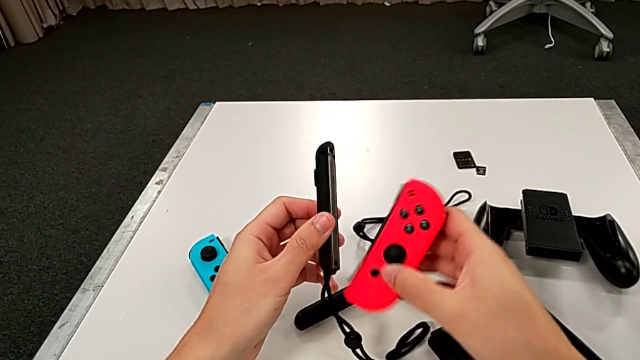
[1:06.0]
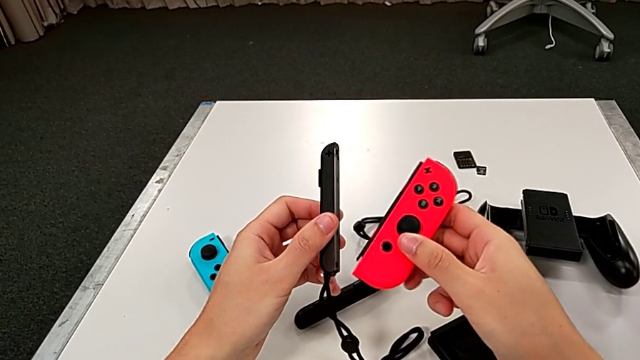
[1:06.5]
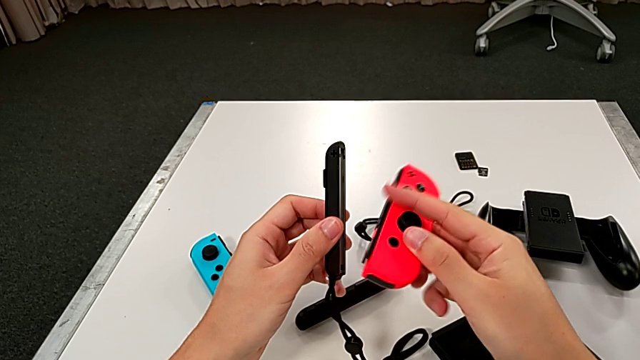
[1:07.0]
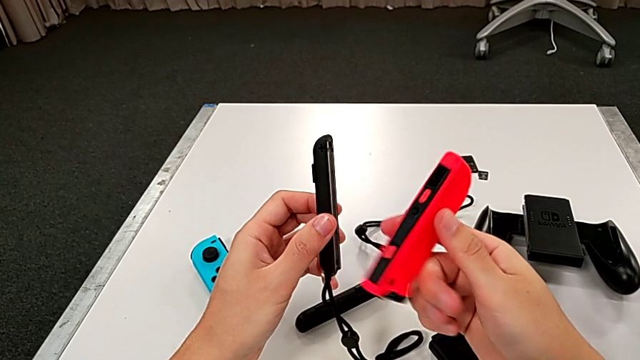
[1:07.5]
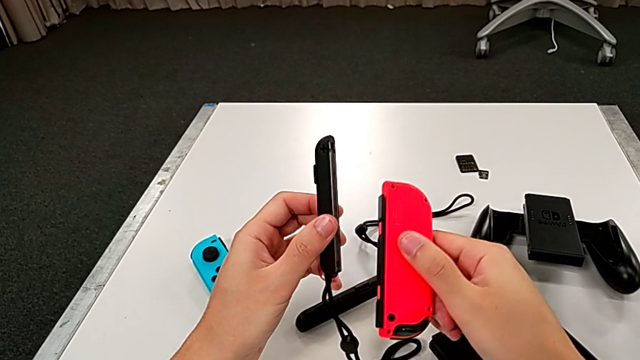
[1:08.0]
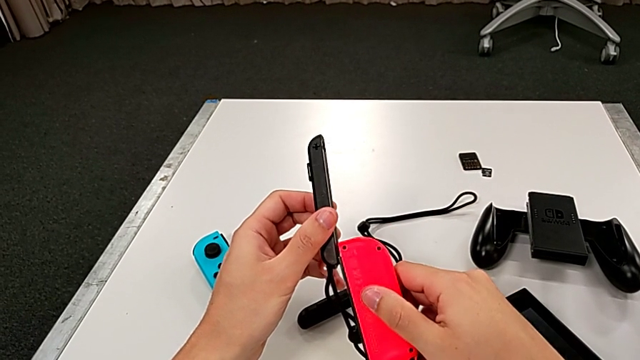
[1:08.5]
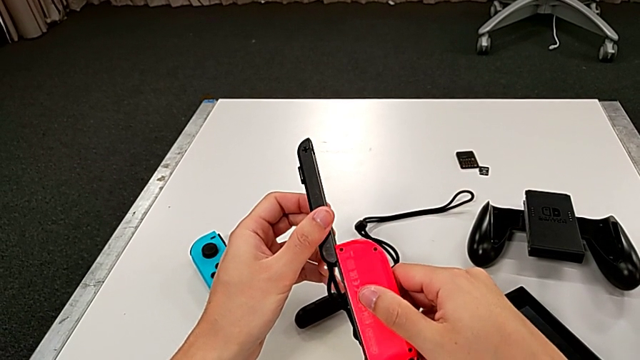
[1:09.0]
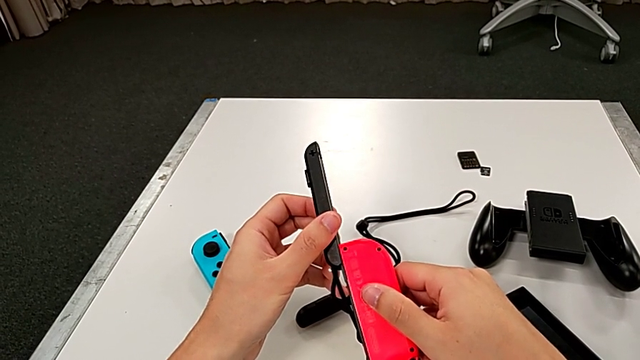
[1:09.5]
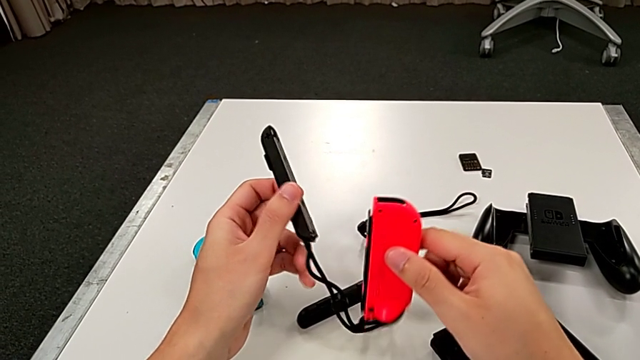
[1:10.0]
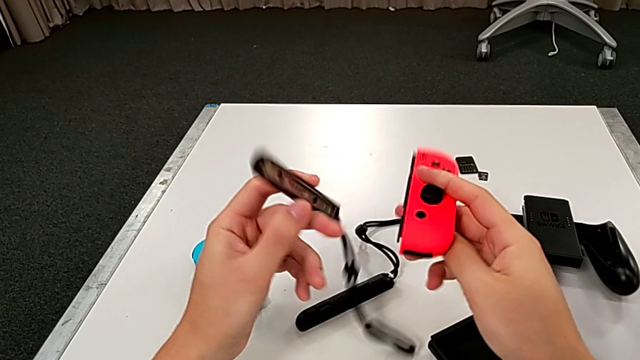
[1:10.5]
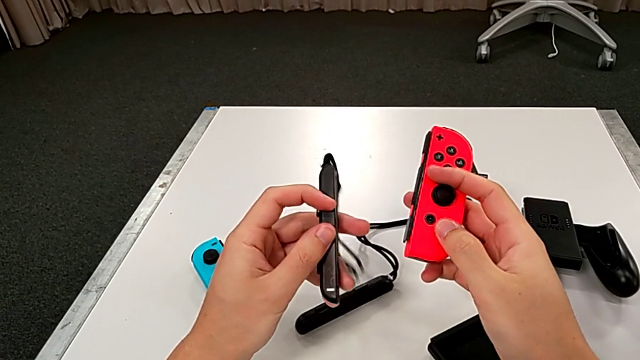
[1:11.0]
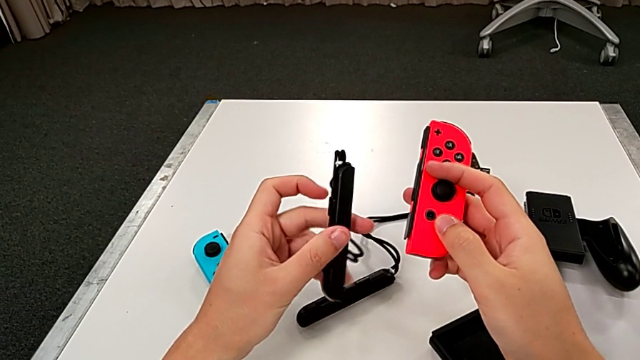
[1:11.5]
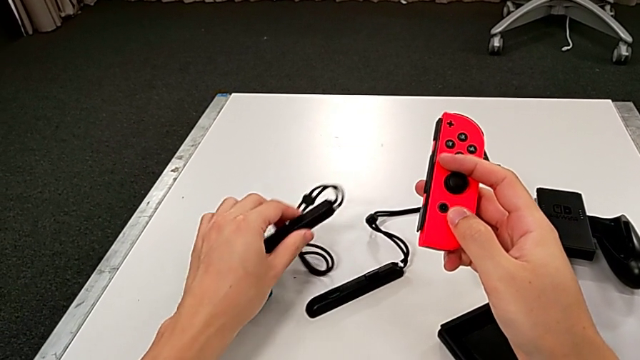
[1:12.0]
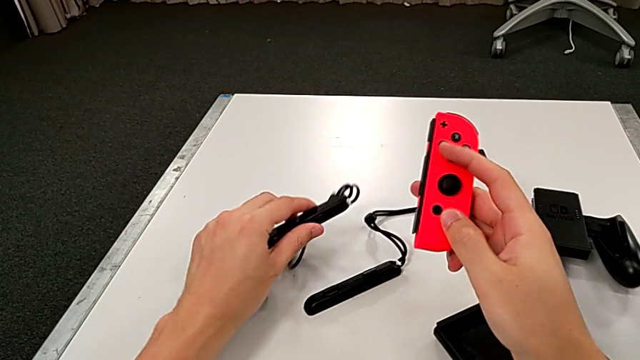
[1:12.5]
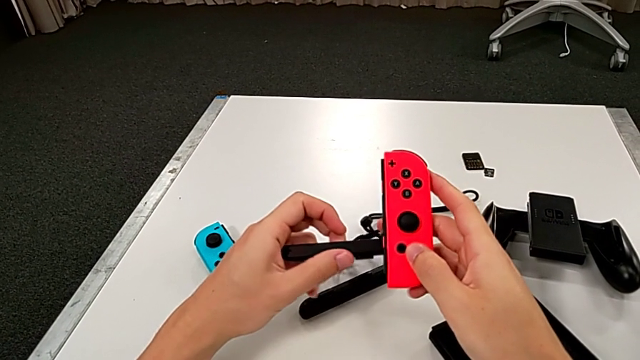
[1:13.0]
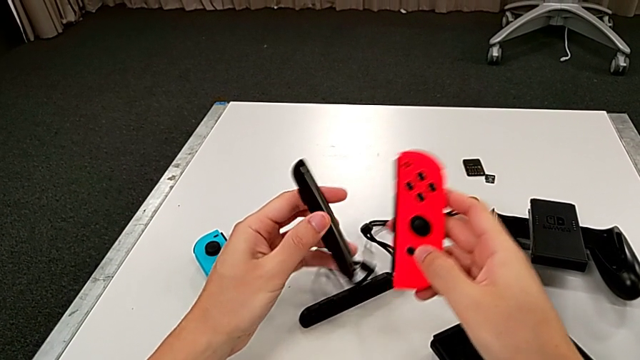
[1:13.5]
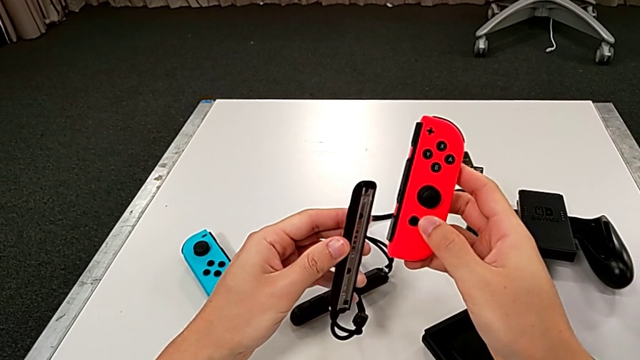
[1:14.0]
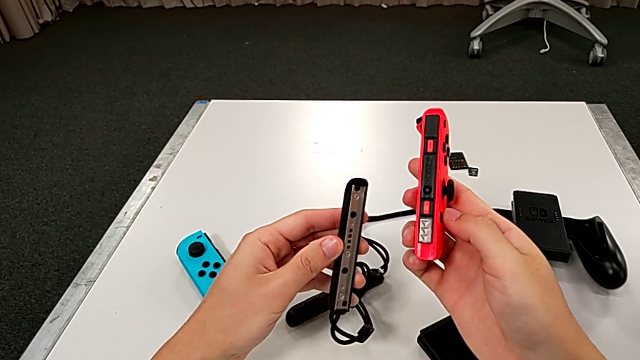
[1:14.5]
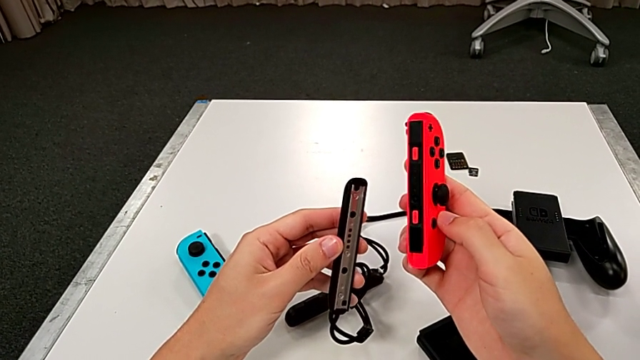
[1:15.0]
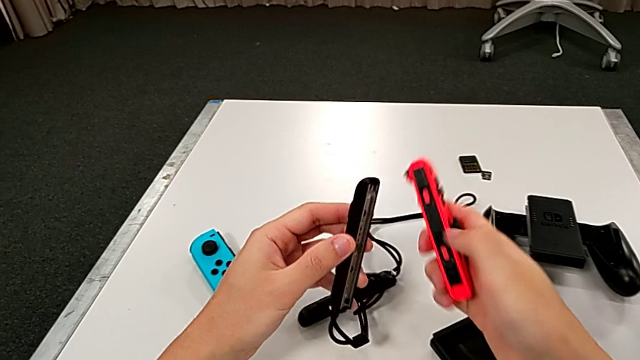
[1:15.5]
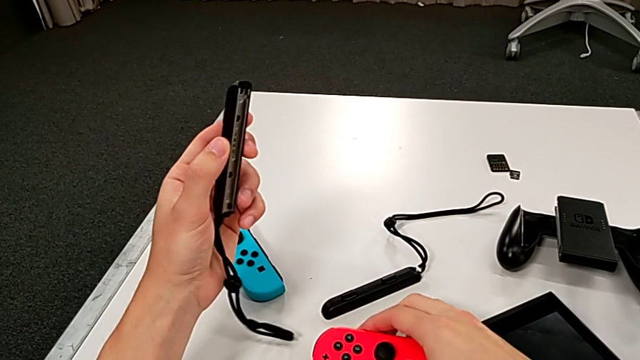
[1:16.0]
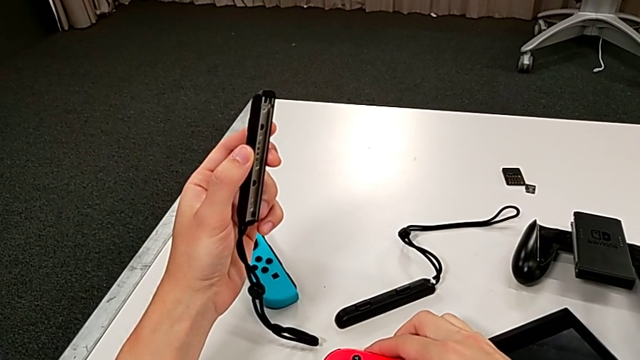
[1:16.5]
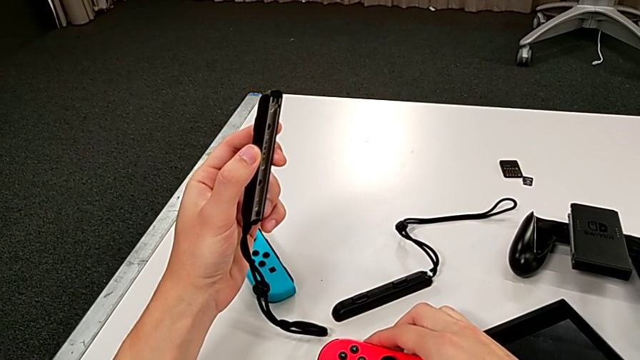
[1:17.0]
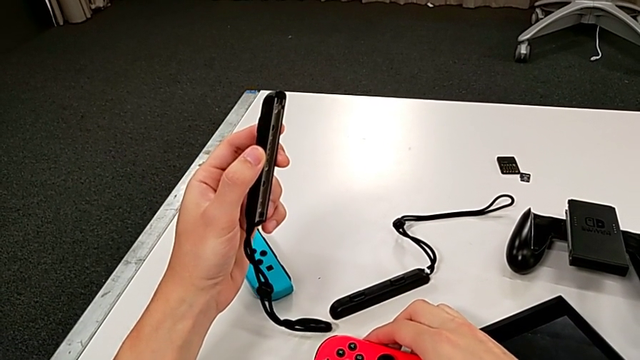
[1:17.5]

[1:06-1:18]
The camera wearer is assembling the red Joy-Con controller and the Joy-Con strap. They rotate the red Joy-Con controller, rotate the second Joy-Con strap, place it, rotate it, inspect the red Joy-Con controller and lift the second Joy-Con strap.

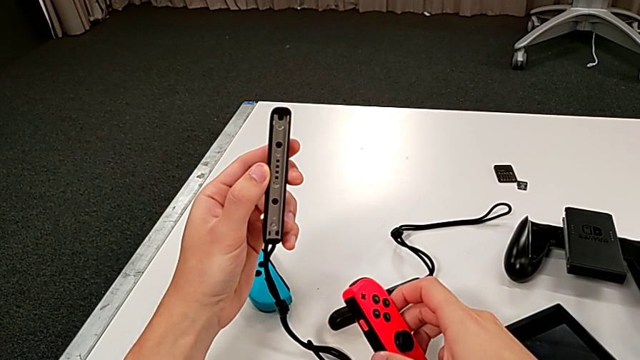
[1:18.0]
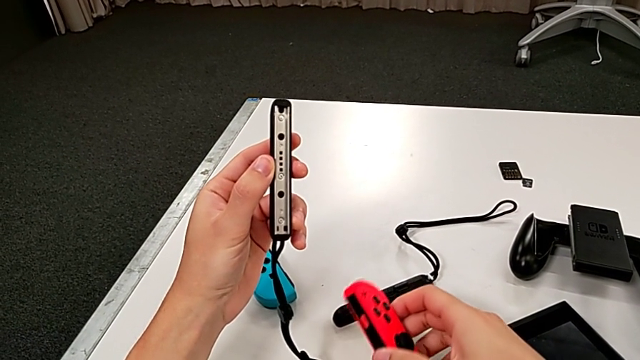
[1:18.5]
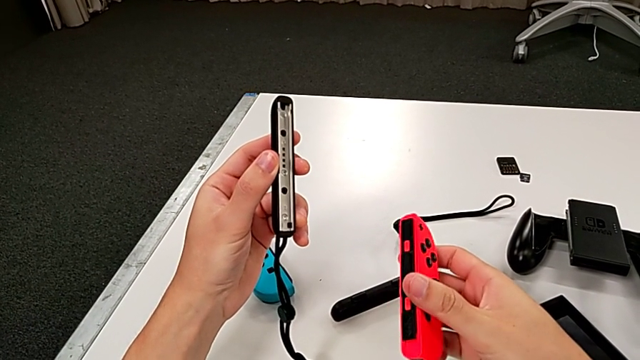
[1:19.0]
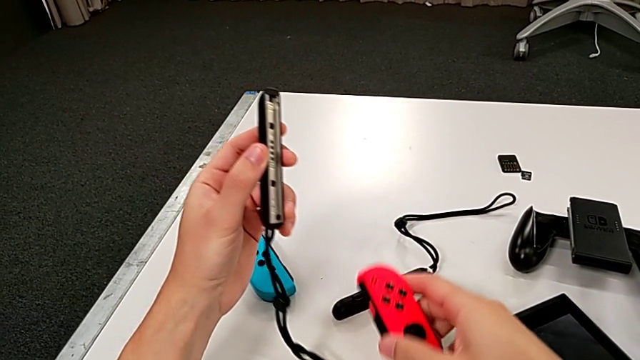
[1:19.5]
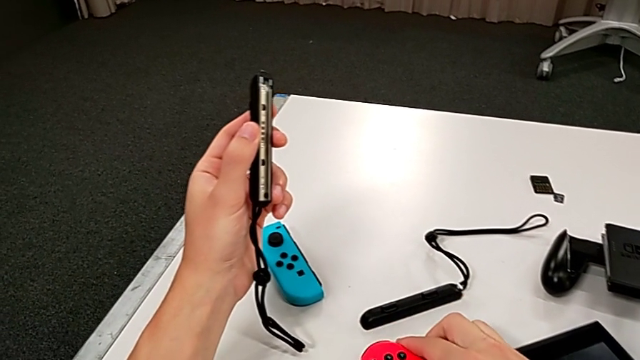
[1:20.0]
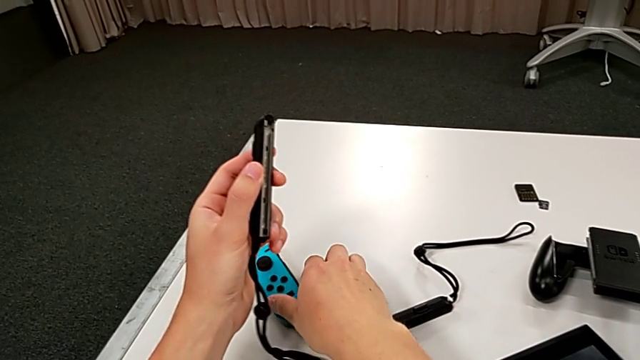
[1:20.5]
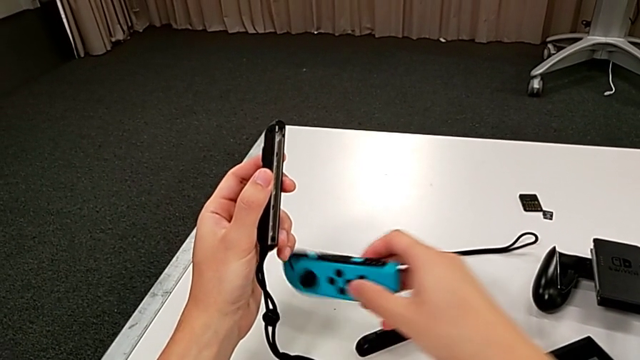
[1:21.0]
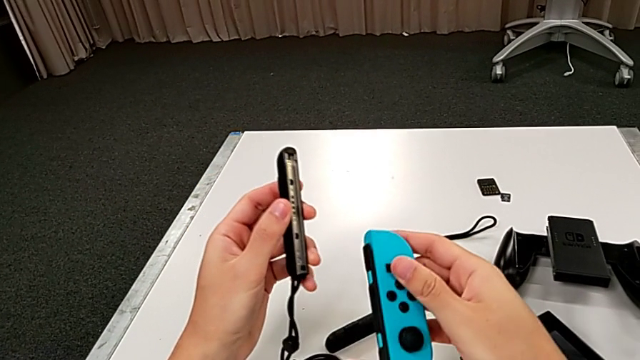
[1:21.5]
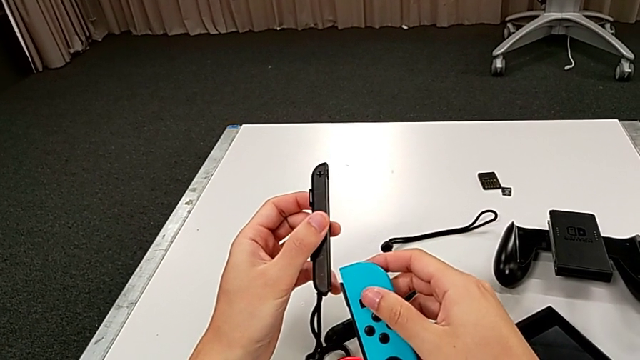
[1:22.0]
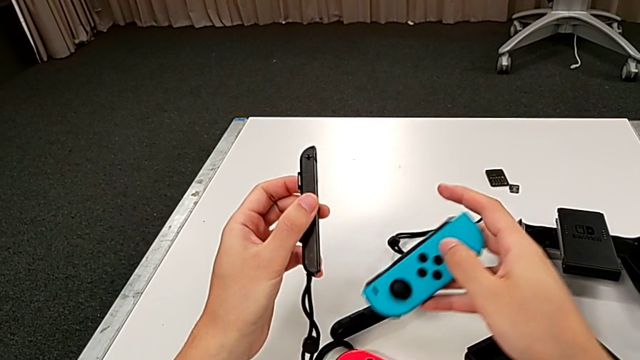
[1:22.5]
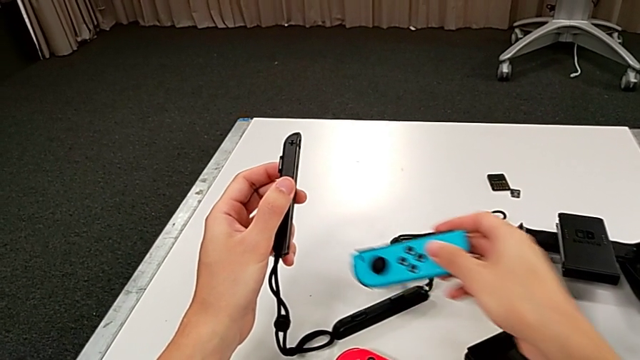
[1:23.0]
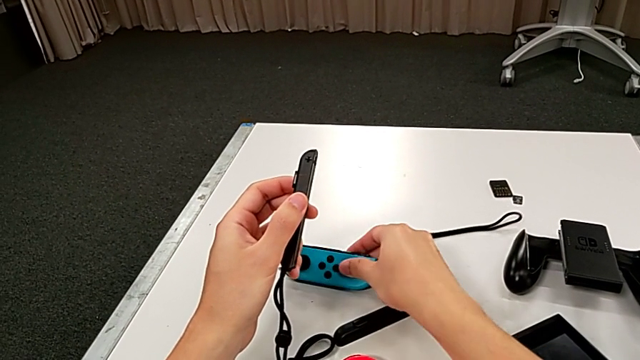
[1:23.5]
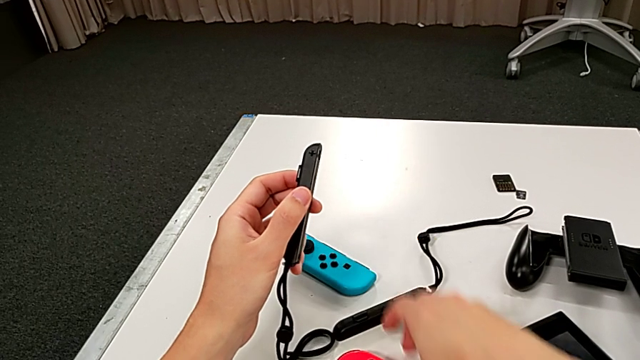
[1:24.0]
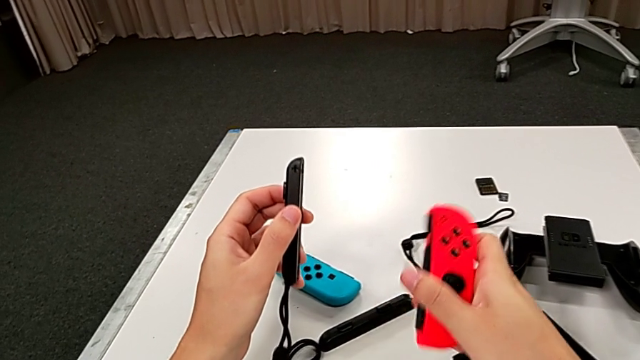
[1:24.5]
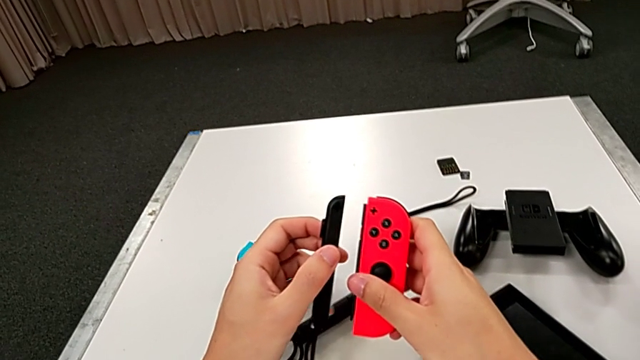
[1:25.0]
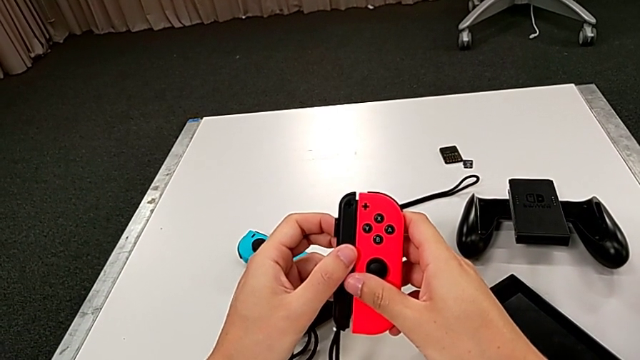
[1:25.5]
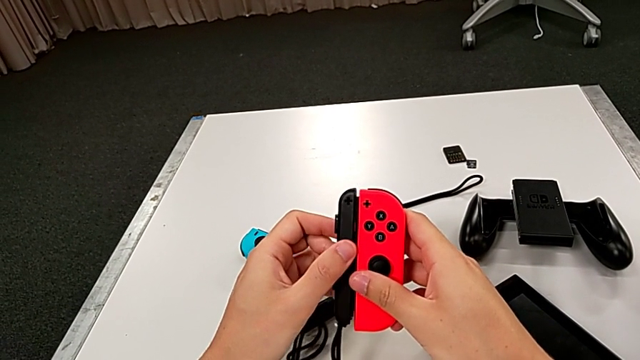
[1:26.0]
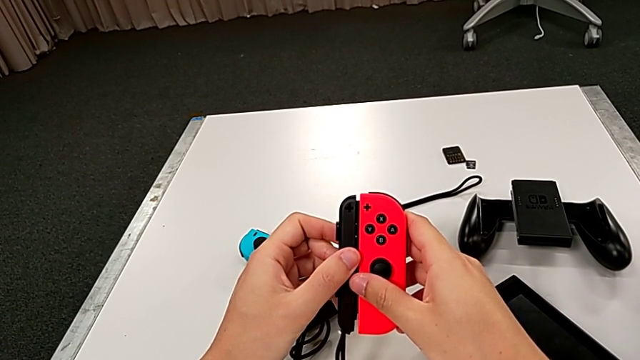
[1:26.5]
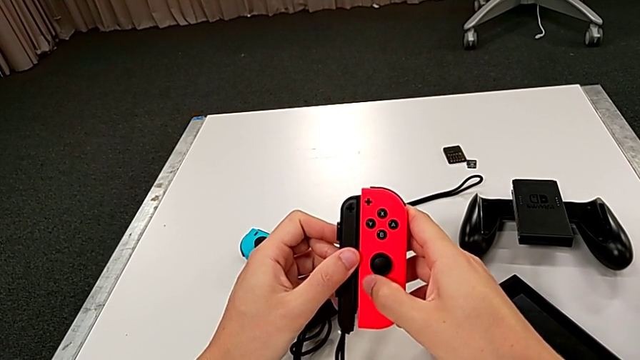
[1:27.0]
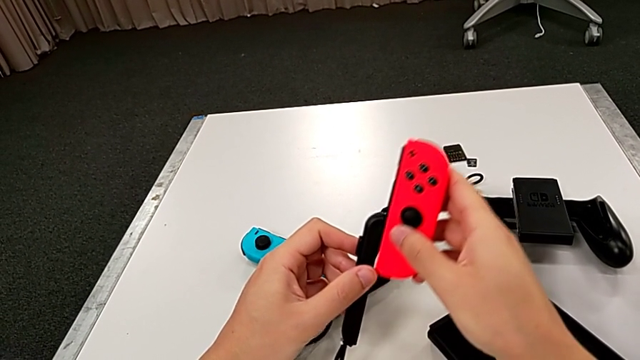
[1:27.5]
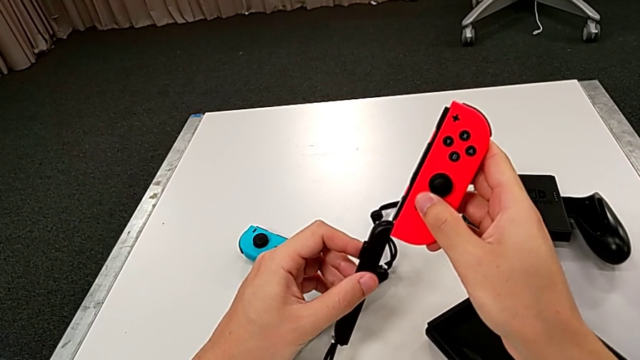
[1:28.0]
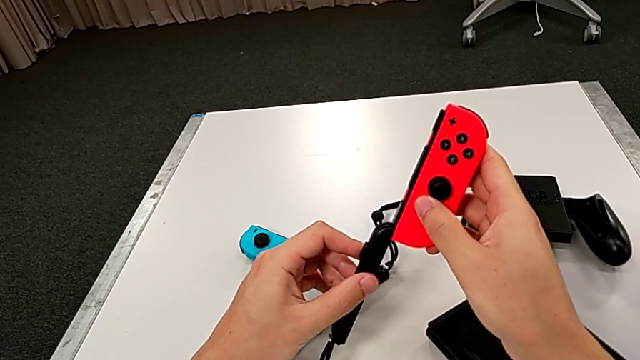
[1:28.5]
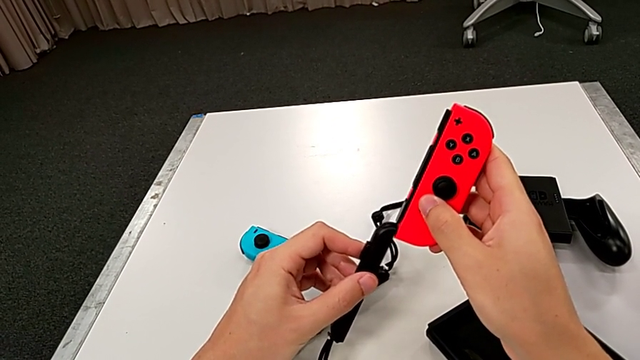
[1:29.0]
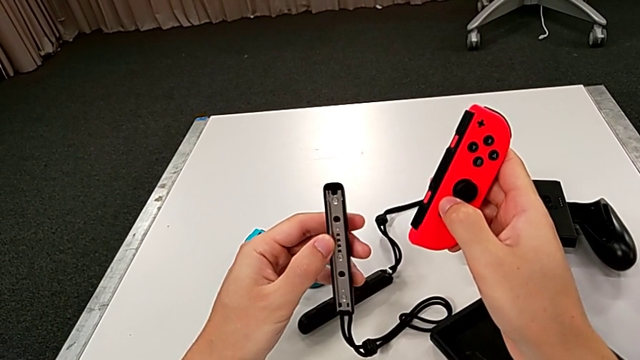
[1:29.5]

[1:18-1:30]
The camera wearer is assembling the red Joy-Con controller and the Joy-Con strap. They inspect the second Joy-Con strap, place the red Joy-Con controller, grab the blue Joy-Con controller, lift it, place it, lift the red Joy-Con controller, align it and inspect the second Joy-Con strap.
